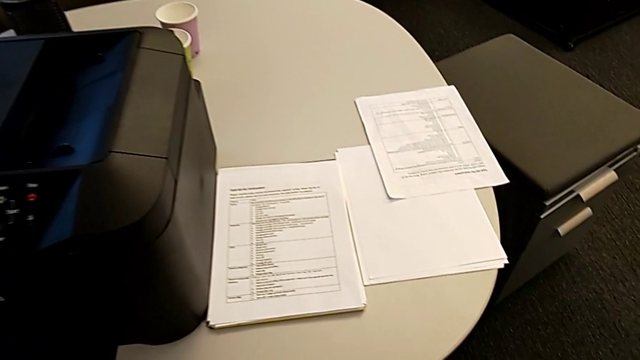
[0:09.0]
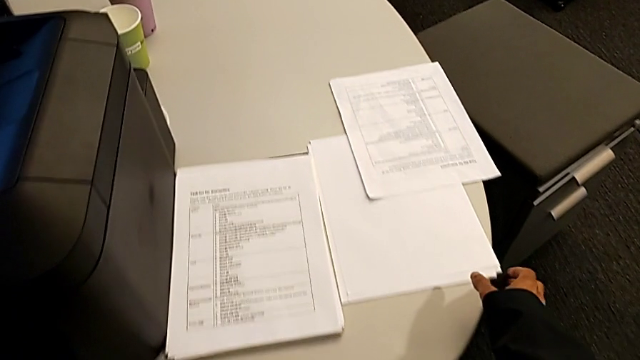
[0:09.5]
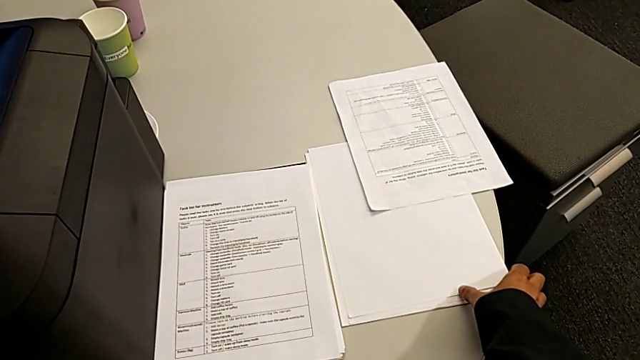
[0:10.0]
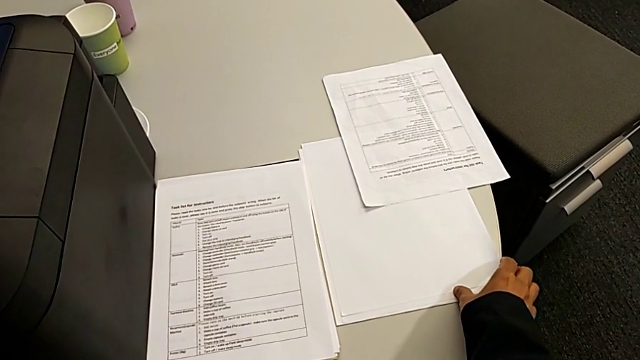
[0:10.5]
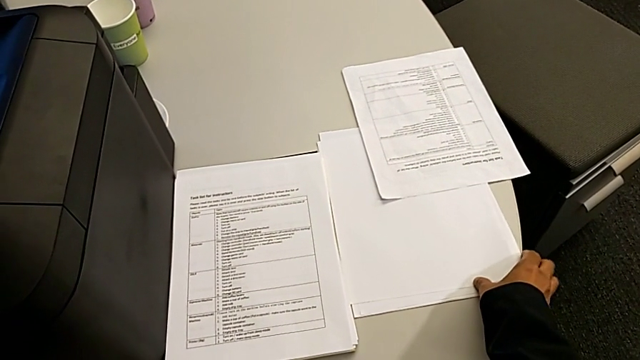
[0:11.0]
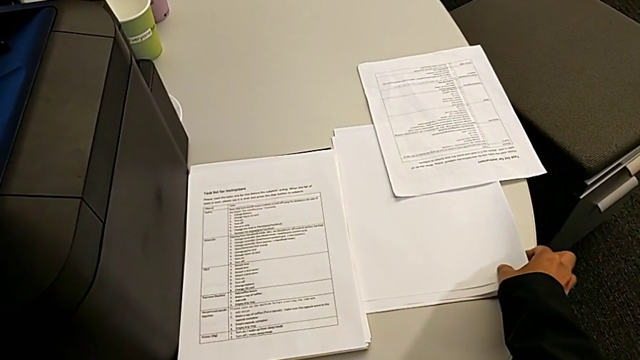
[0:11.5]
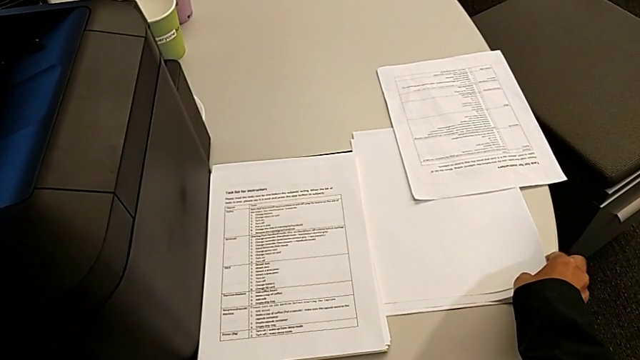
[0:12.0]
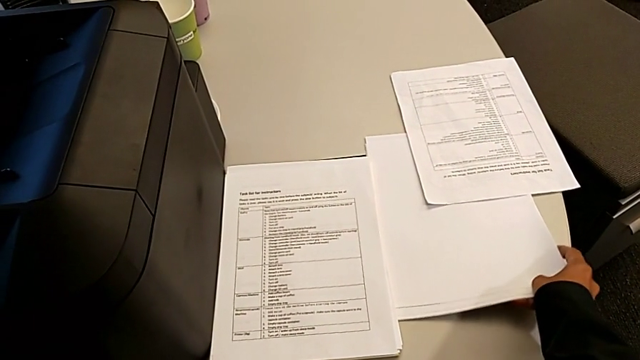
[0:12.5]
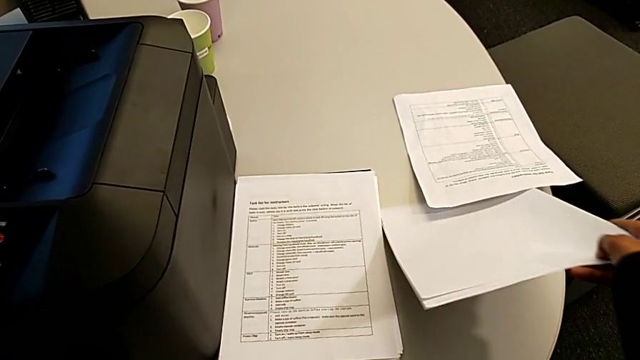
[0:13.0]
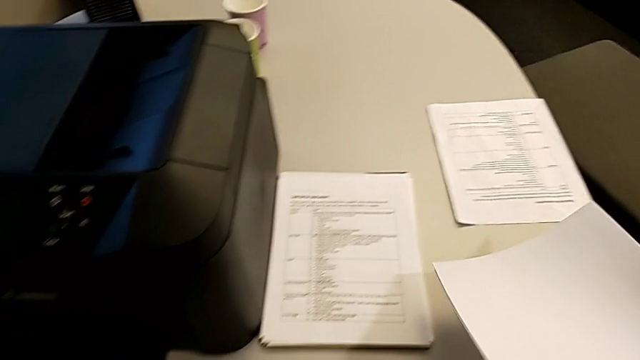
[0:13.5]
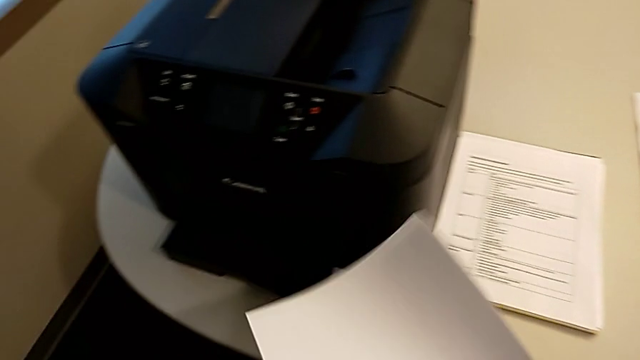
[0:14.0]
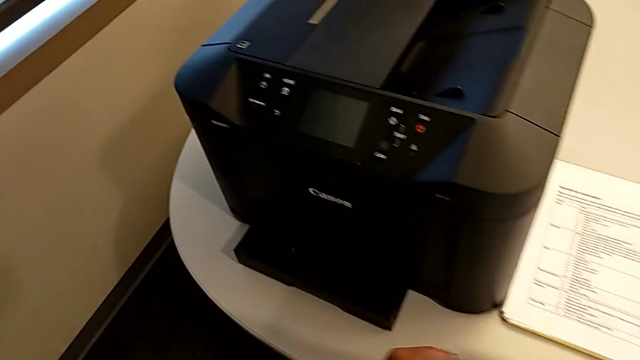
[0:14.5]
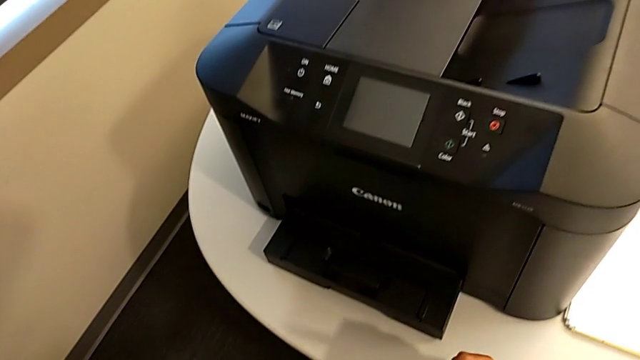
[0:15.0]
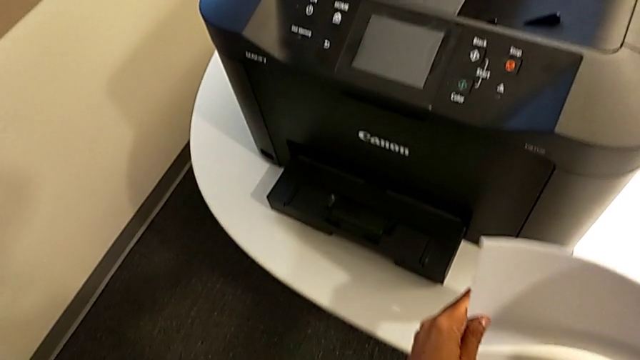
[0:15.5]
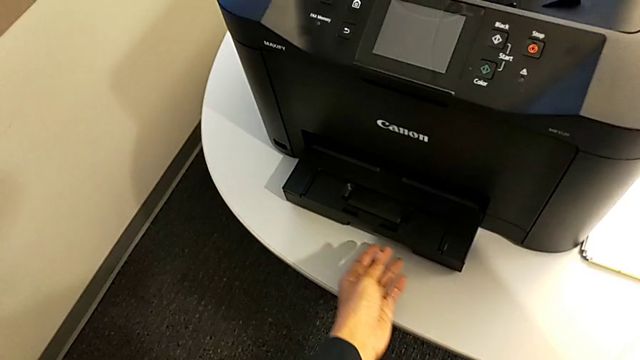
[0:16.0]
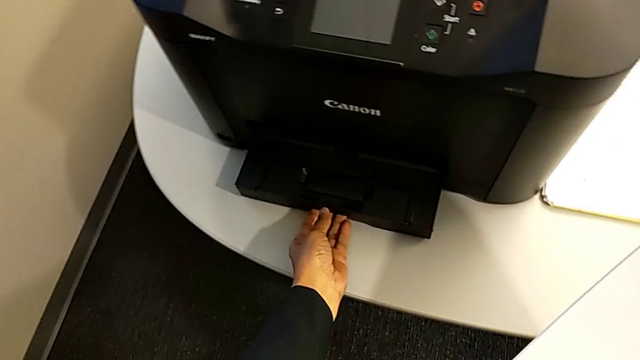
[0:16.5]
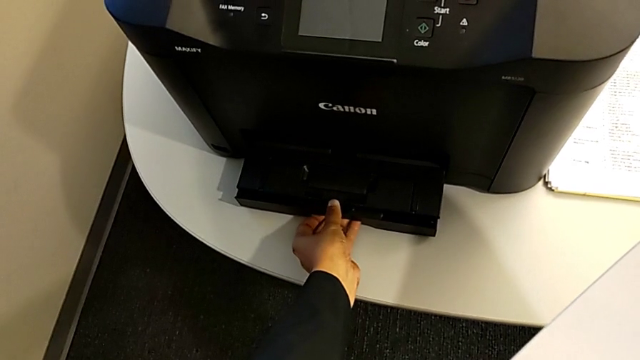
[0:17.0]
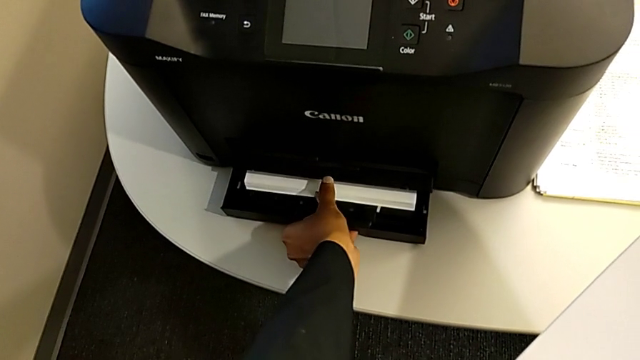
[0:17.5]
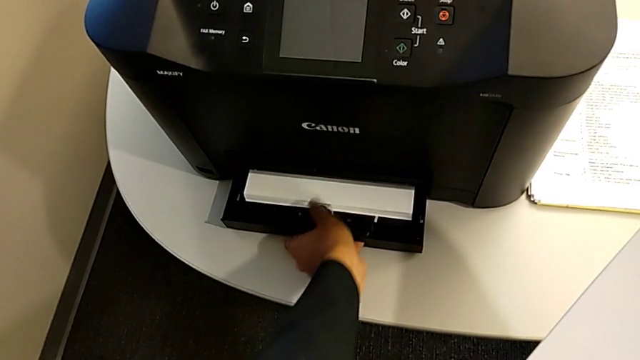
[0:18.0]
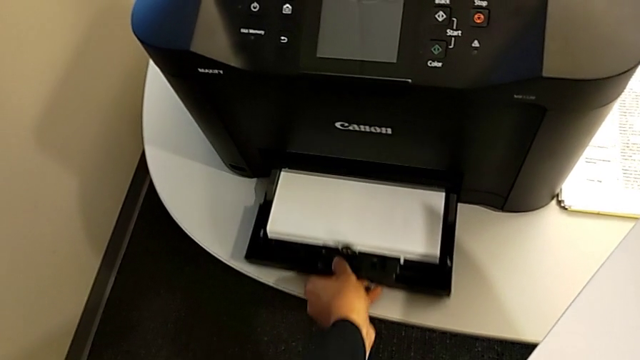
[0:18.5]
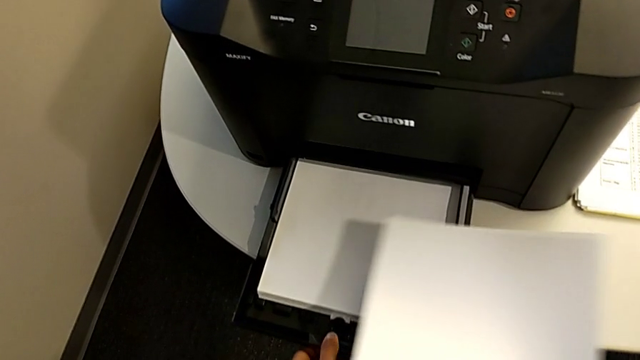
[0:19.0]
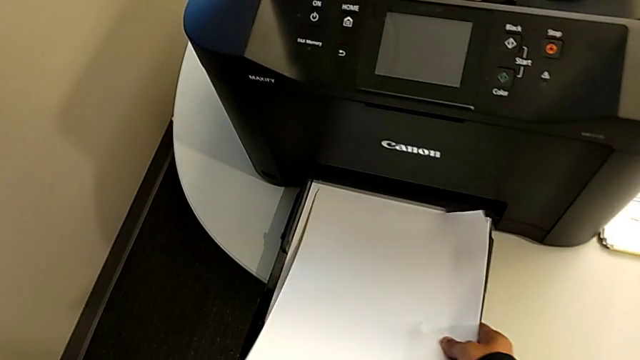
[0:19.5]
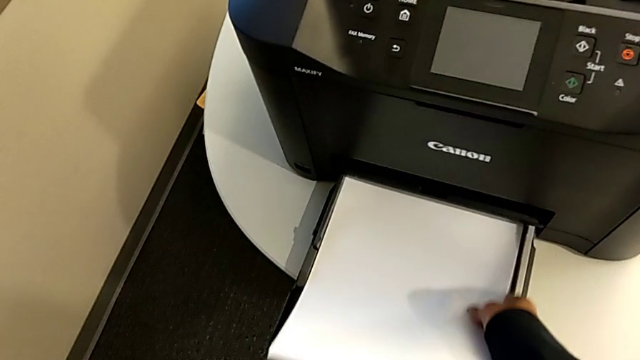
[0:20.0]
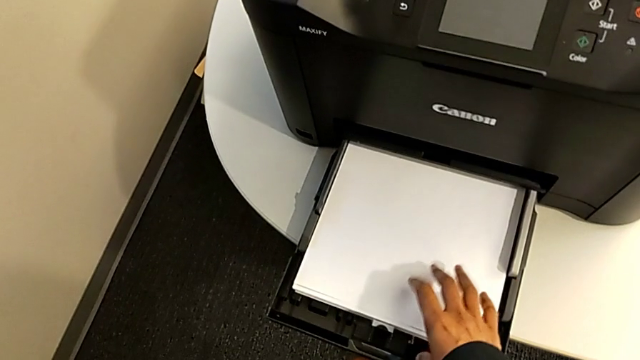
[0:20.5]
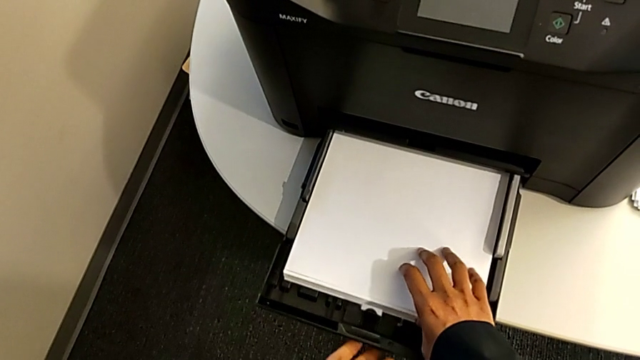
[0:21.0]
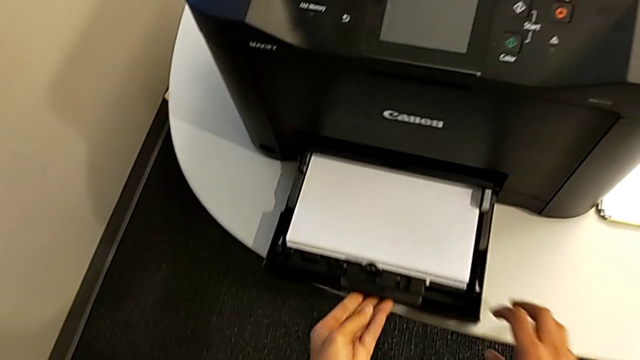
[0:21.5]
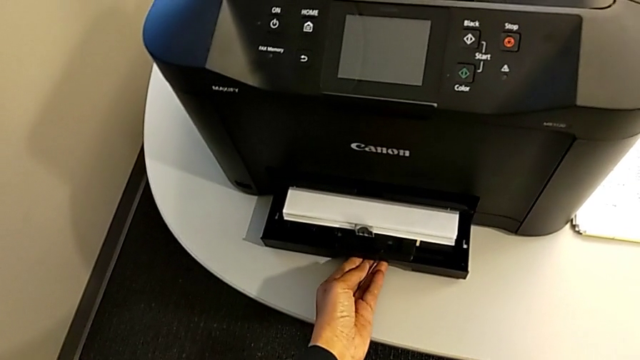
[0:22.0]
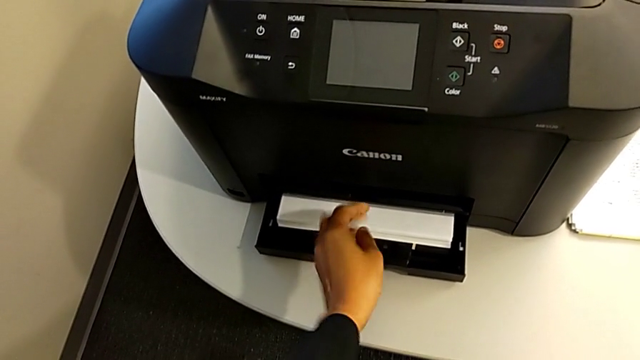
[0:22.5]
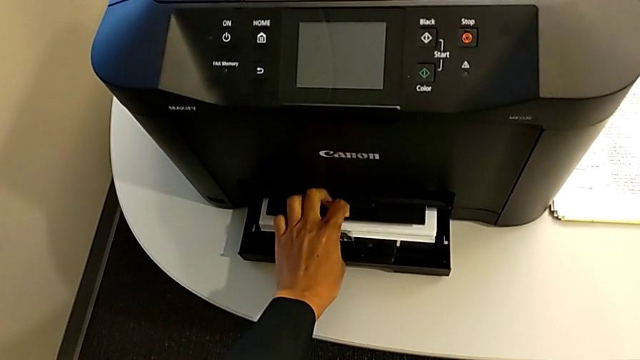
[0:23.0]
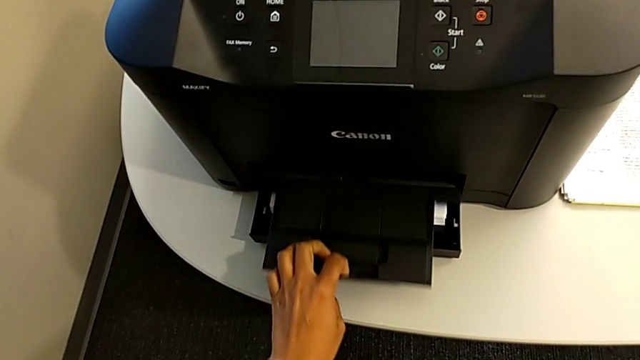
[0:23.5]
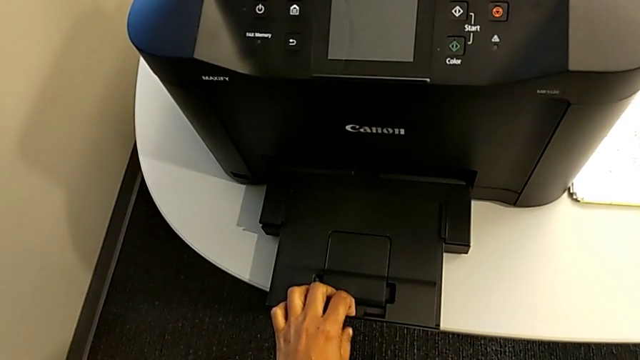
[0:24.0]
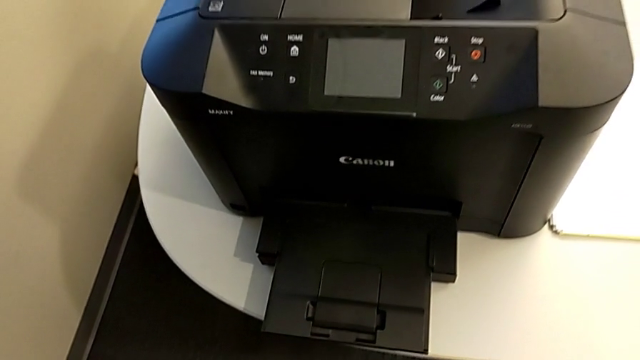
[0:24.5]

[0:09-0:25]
The camera wearer loads the paper tray. They grab the paper stack, align it, open the paper tray, insert the paper stack, push the paper tray and pull the extending paper tray.

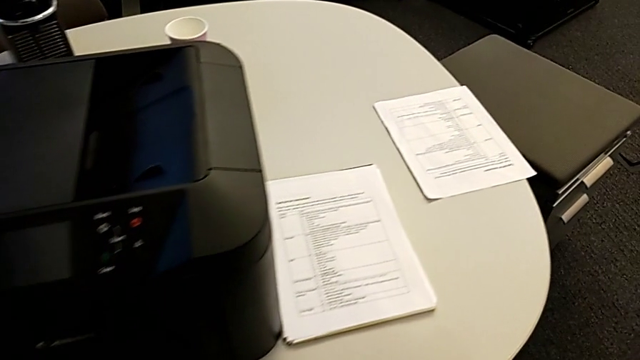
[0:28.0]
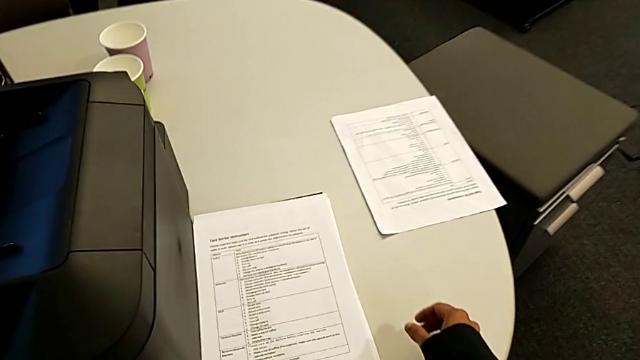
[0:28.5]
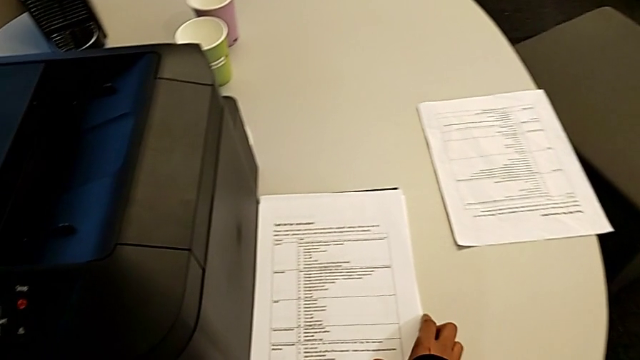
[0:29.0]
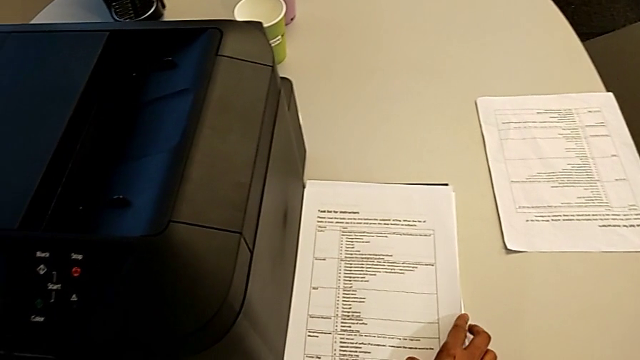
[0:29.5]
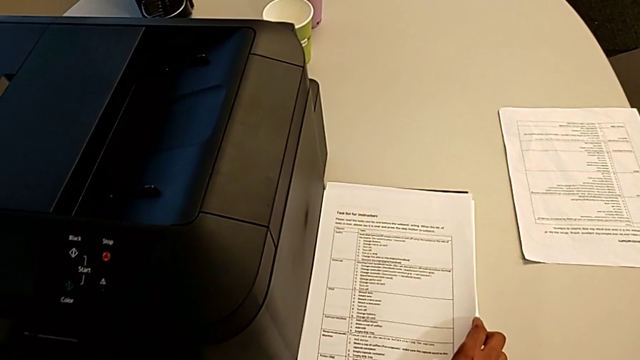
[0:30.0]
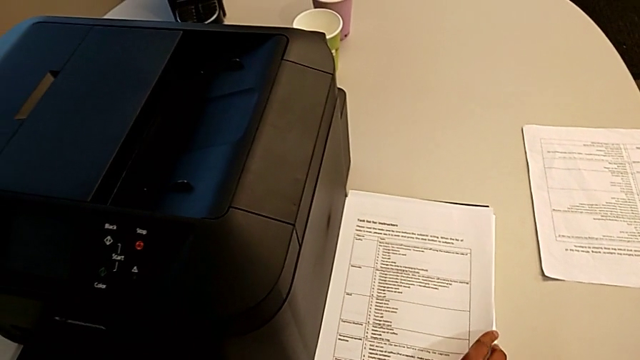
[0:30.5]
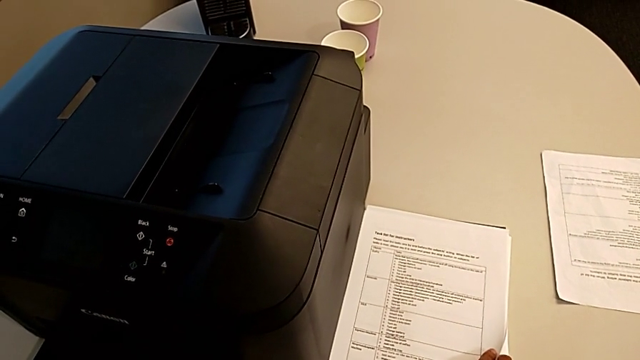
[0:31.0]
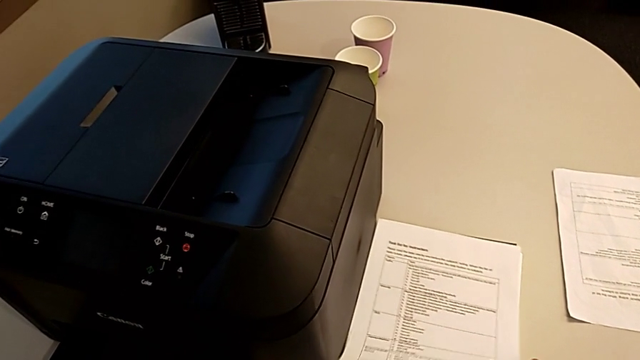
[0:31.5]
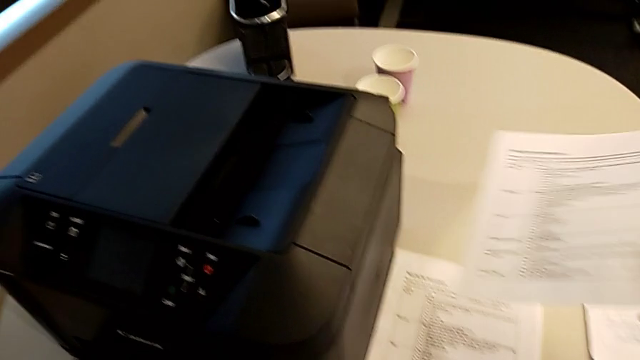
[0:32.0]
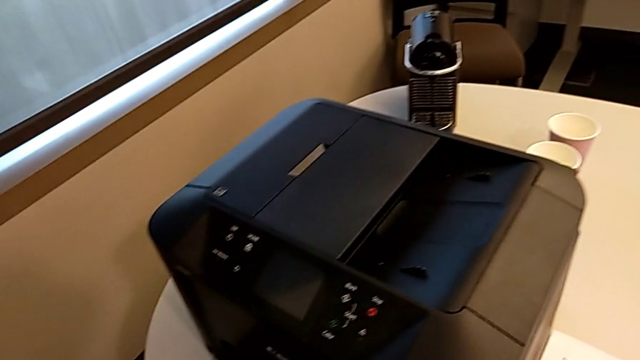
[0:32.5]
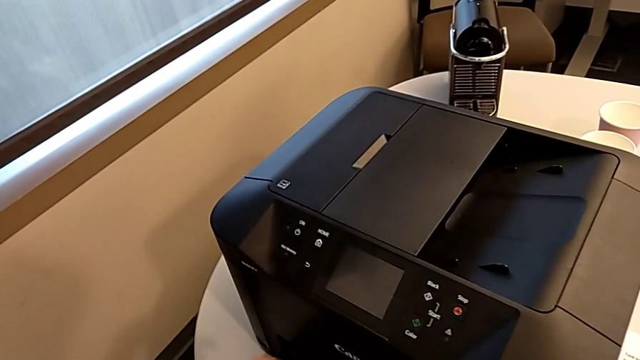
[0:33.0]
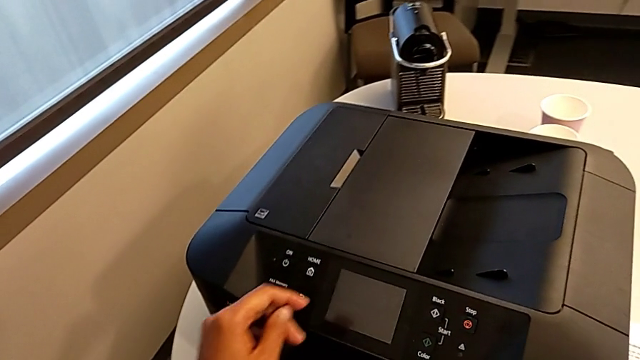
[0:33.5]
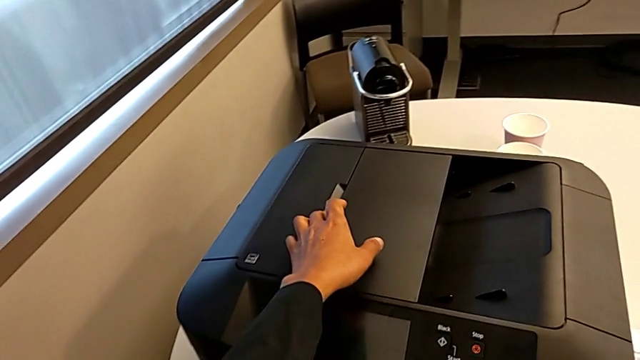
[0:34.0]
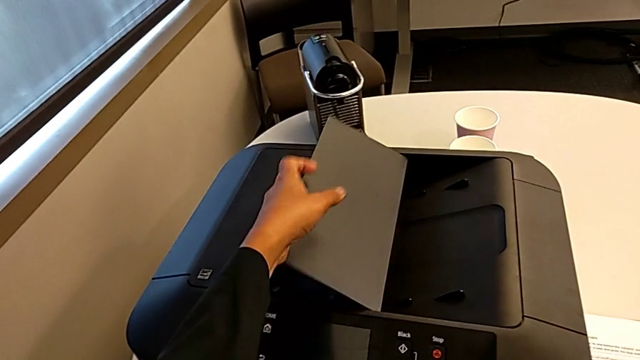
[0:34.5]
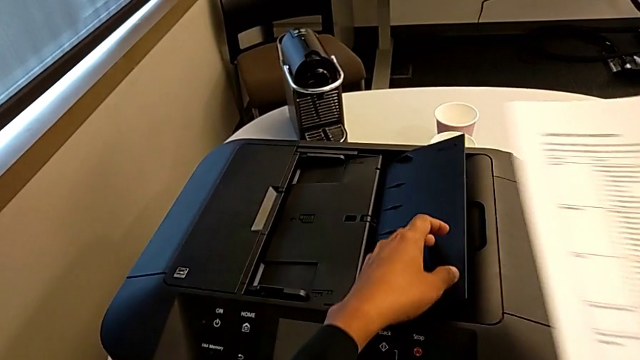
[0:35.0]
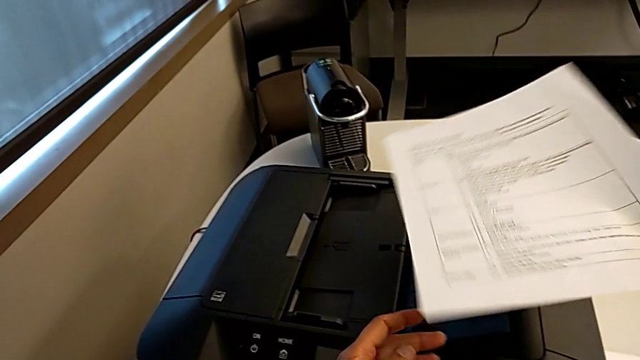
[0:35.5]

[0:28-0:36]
The camera wearer is turning on the printer. They grab the paper stack and open the copy gate.
